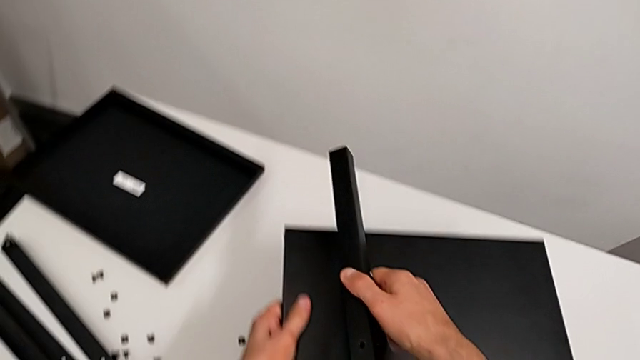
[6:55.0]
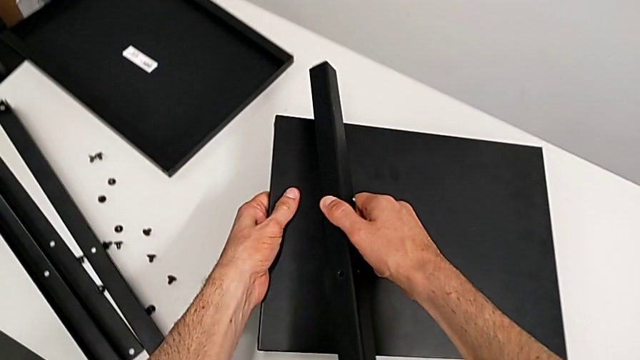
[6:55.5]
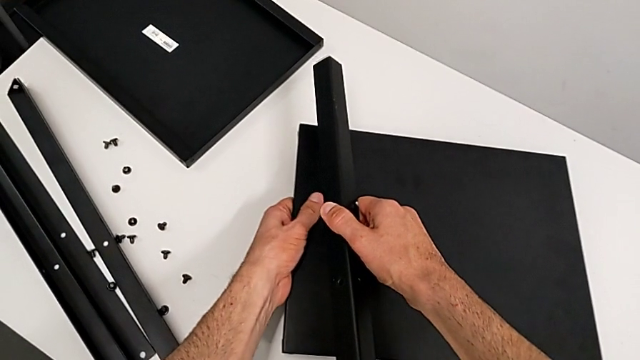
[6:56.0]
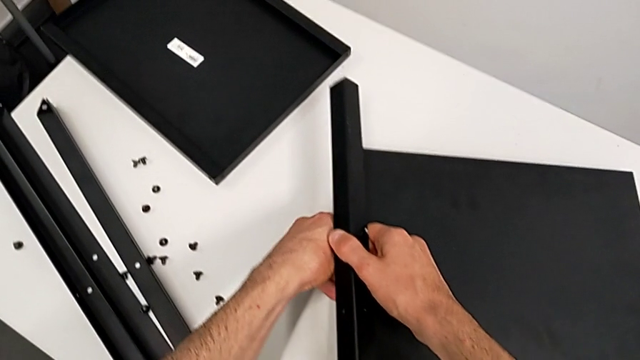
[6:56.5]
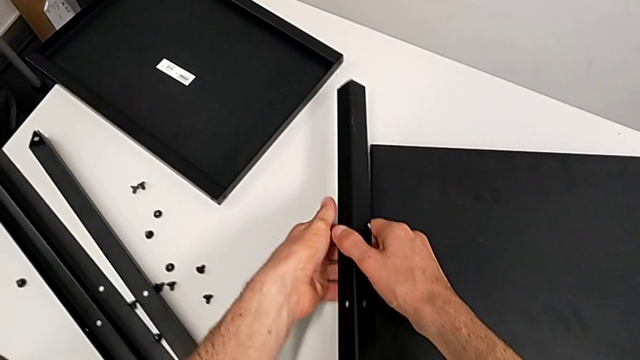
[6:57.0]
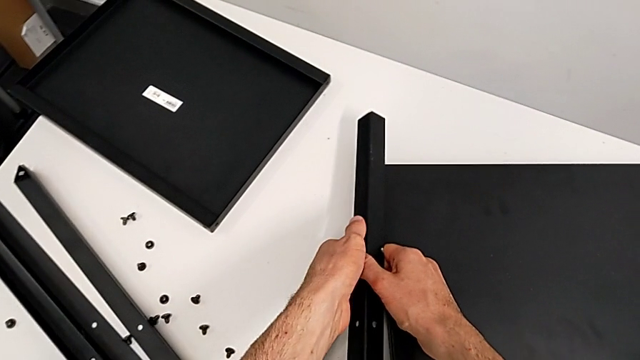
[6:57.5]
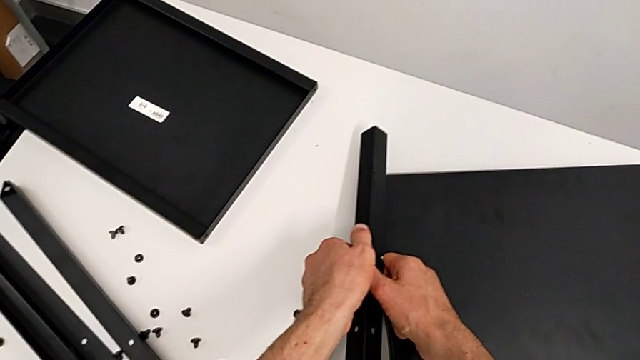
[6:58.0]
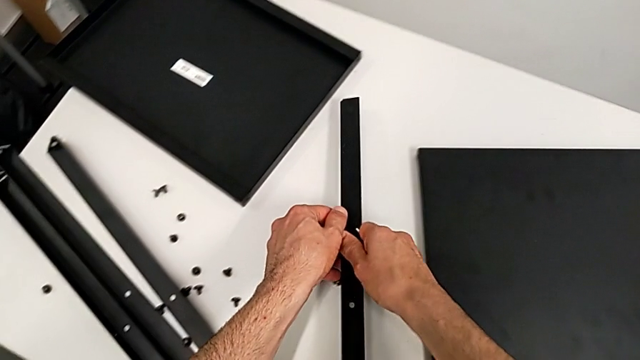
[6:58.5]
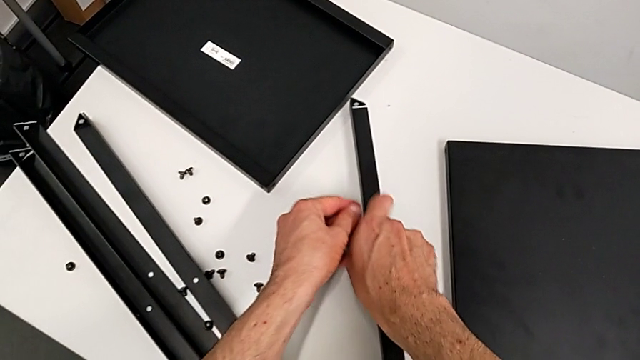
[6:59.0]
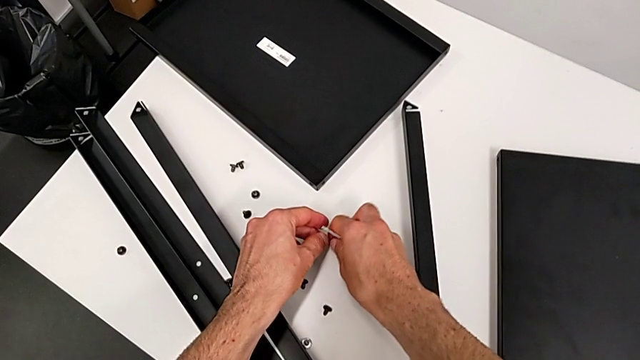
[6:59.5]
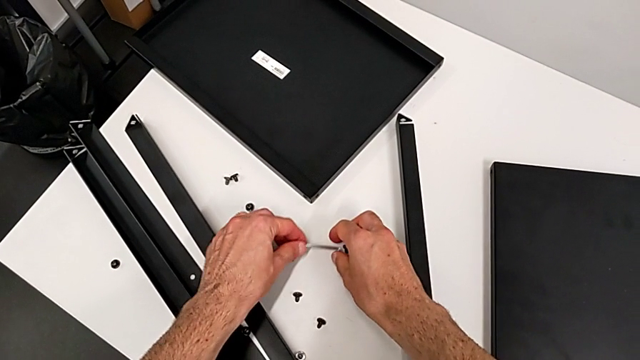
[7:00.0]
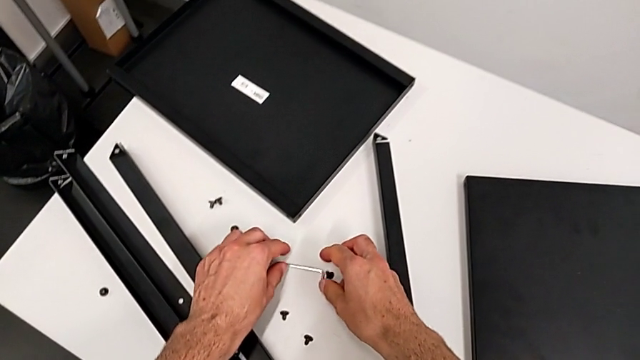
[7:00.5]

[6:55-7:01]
The camera wearer is disassembling the fourth leg of the table. They place the tray with the left hand, place the fourth leg, place the Allen wrench and place the hex socket head, all with the right hand.
